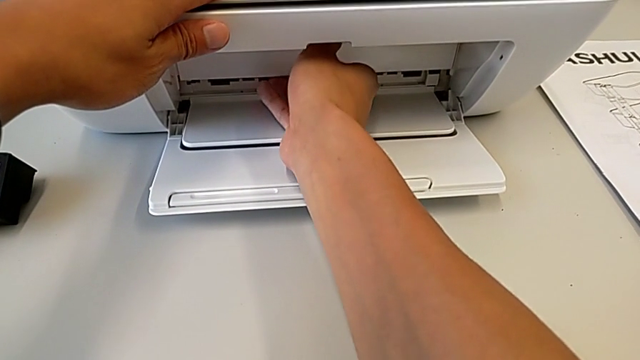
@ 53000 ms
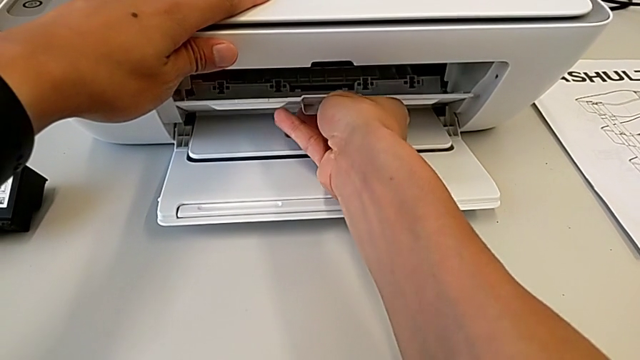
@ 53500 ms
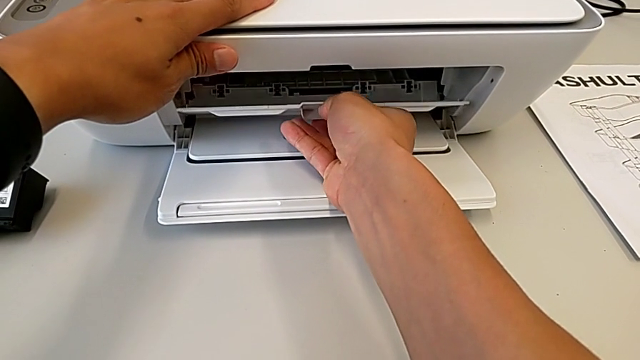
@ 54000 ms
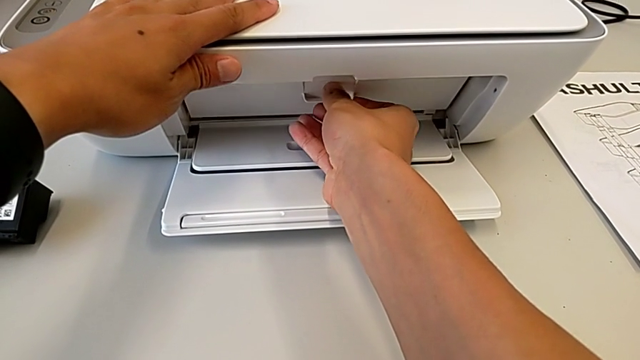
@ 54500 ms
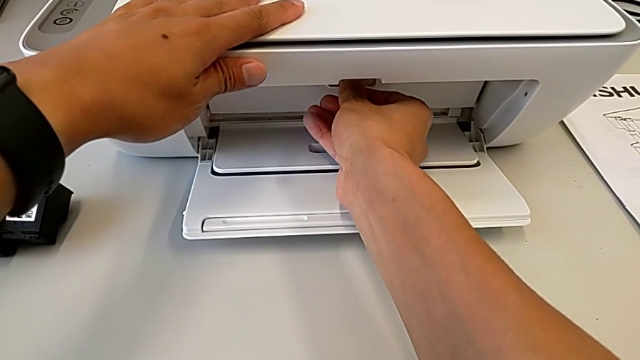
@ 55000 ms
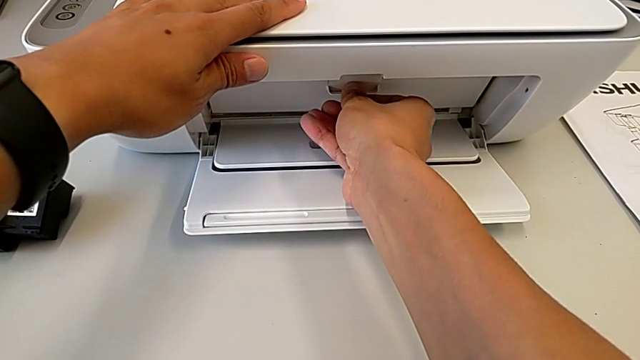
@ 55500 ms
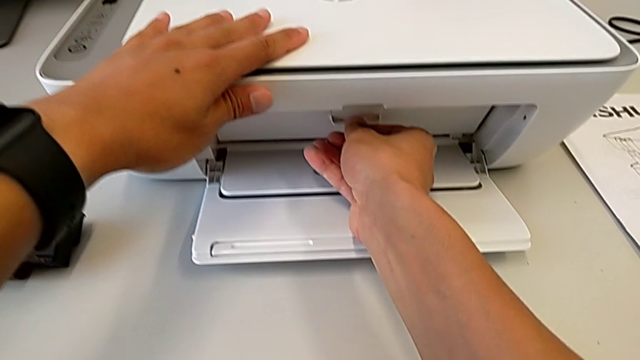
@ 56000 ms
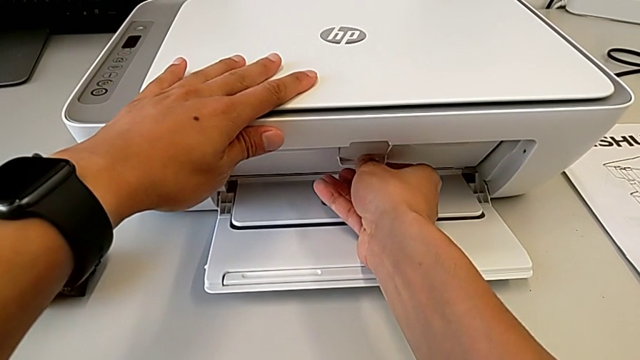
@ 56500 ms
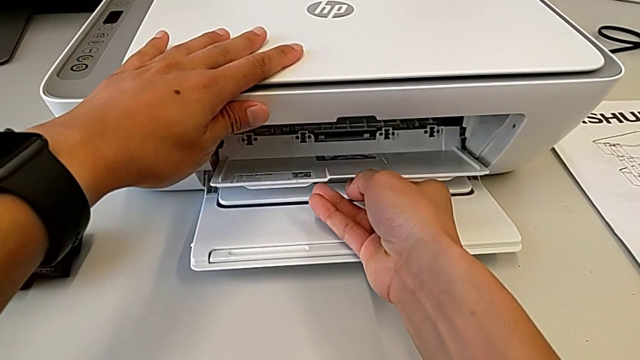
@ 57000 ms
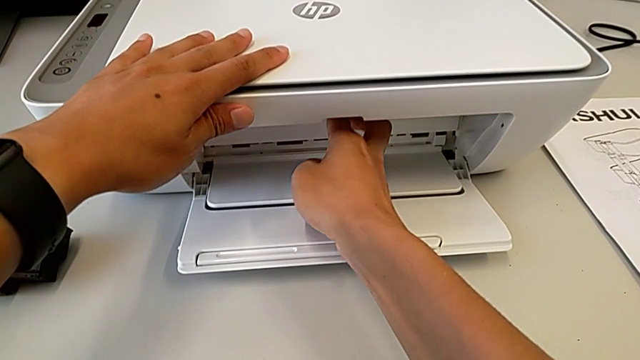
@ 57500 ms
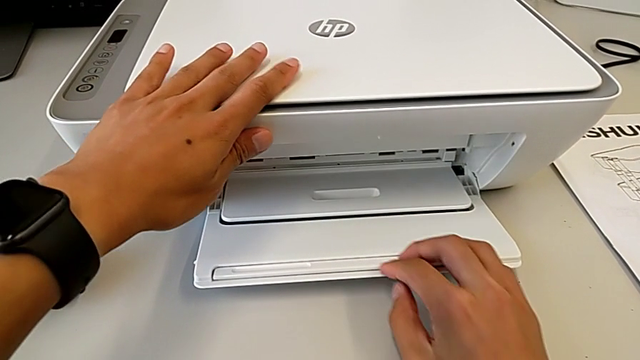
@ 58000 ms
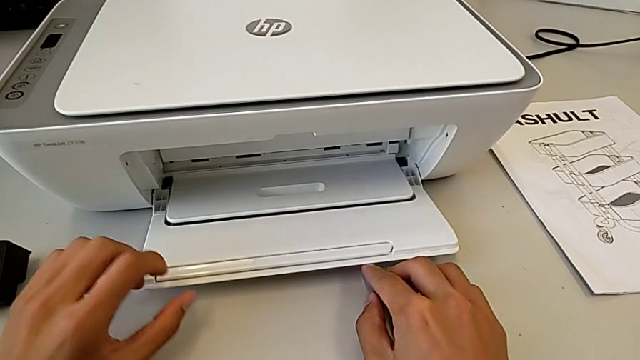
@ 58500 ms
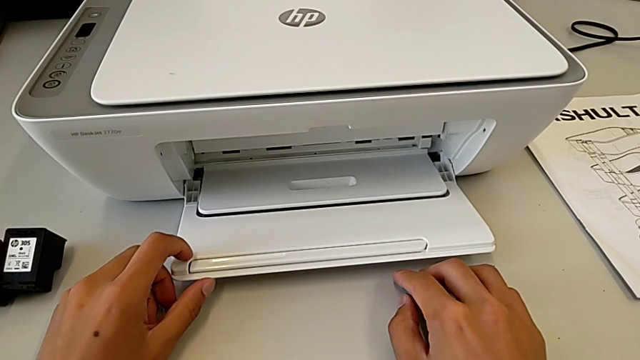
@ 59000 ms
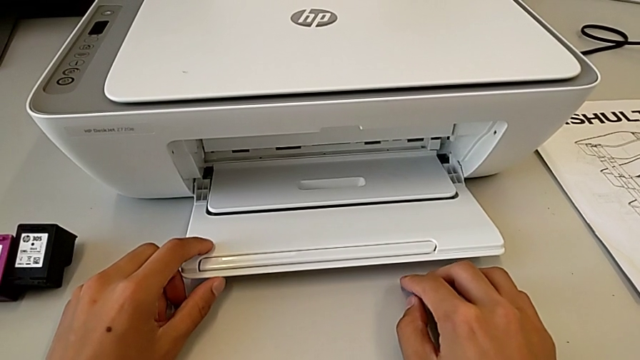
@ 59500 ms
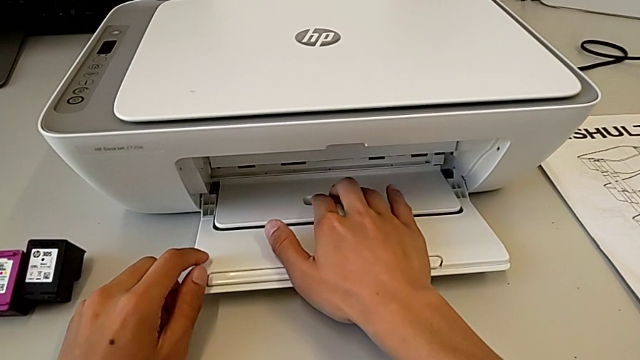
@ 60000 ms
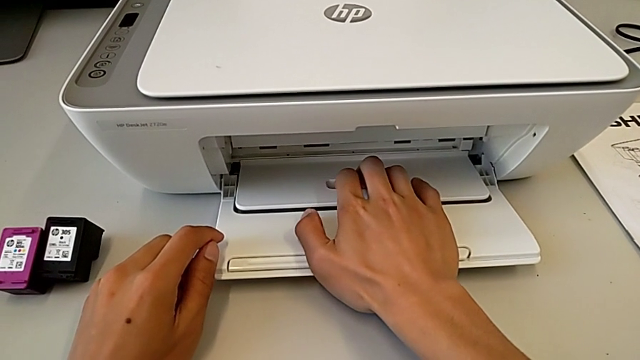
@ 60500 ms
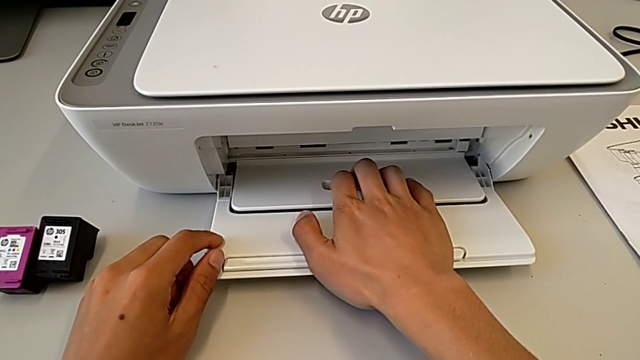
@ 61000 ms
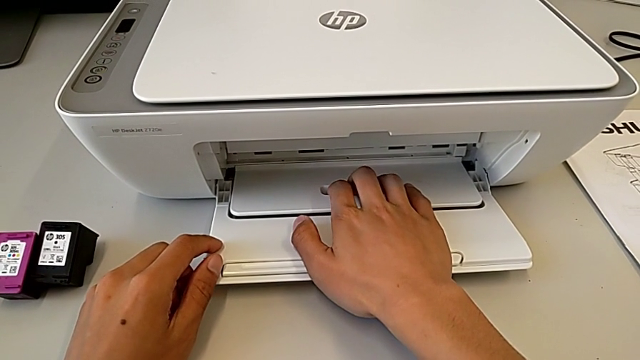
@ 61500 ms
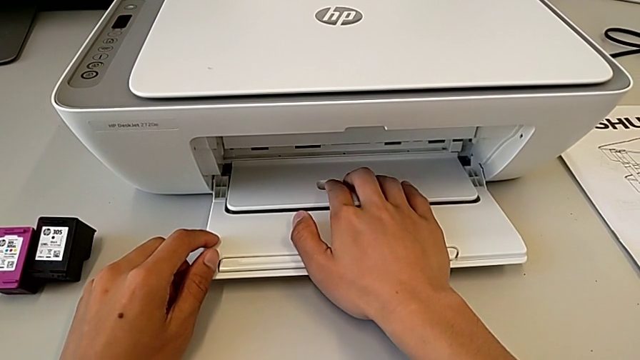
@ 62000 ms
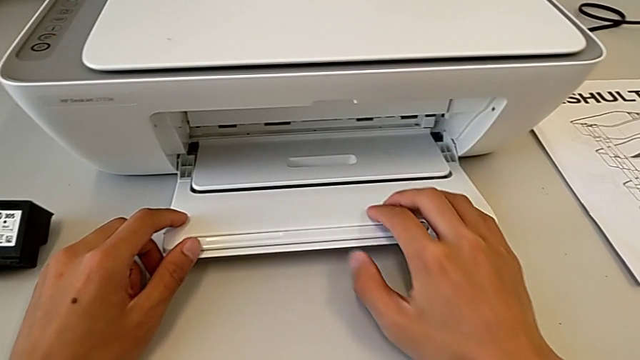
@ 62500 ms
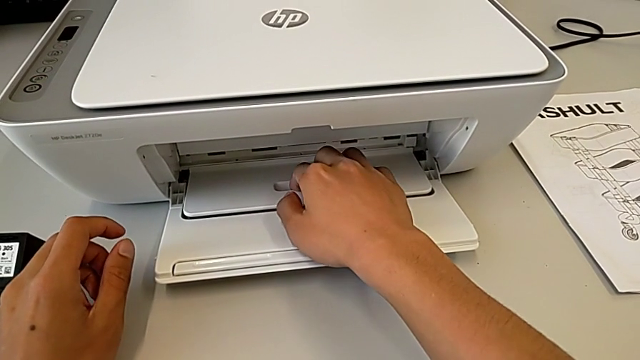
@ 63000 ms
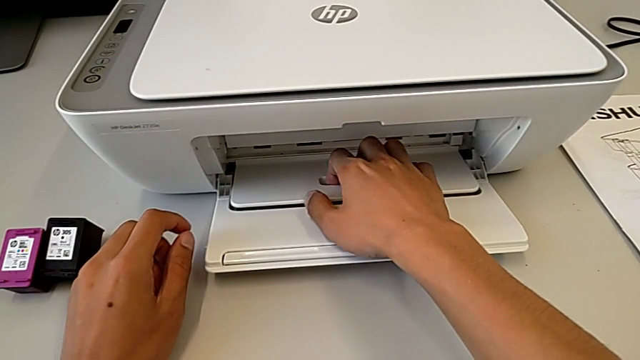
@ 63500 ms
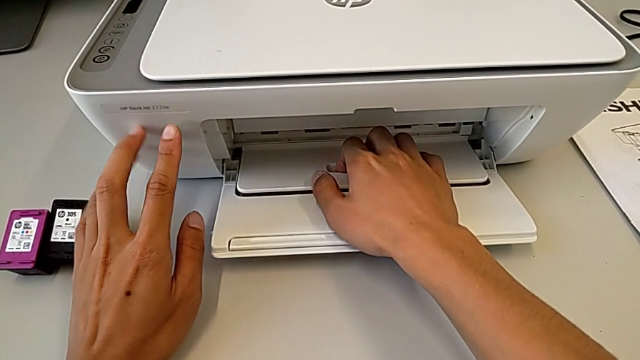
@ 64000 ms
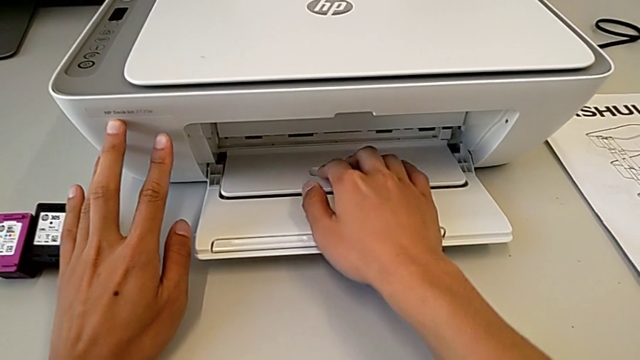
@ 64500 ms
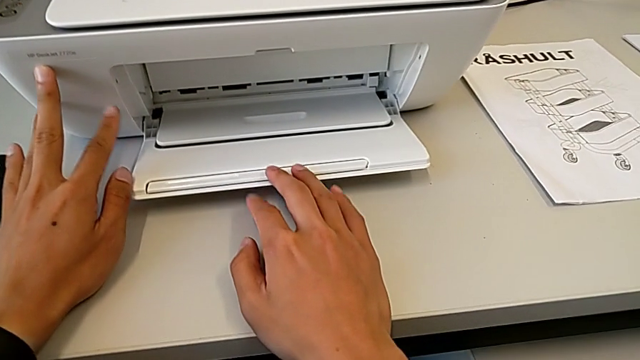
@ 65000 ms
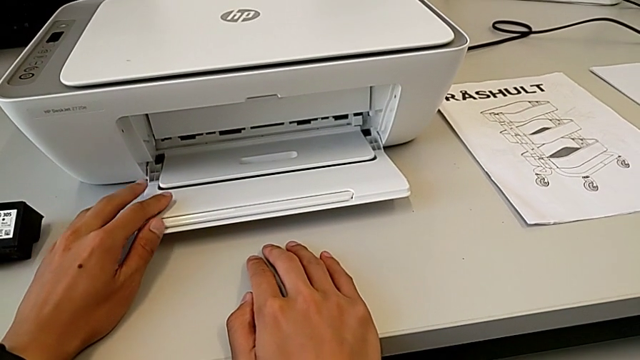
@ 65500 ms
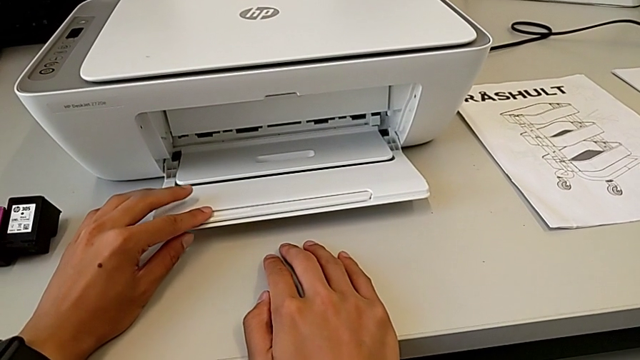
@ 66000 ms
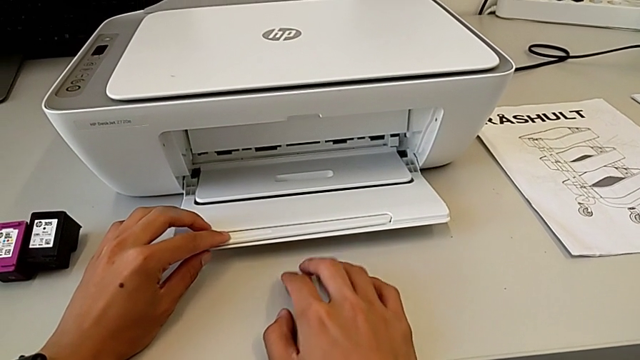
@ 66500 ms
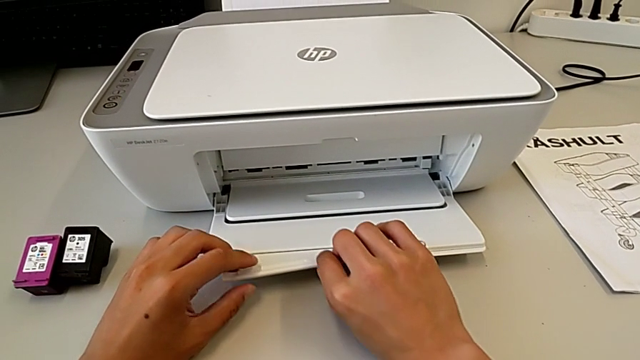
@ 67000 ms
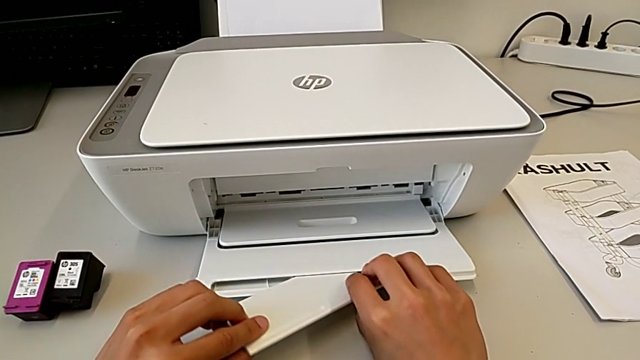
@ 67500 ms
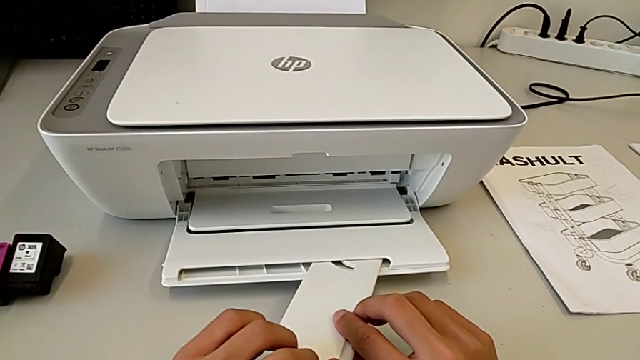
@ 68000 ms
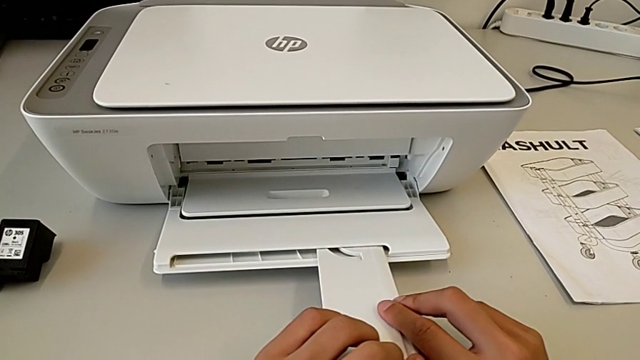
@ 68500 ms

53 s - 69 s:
The camera wearer is pulling out the tray. They wrongly pull the paper tray, opening the wrong paper tray, close it, wrongly inspect it and begin to pull the extending paper tray.

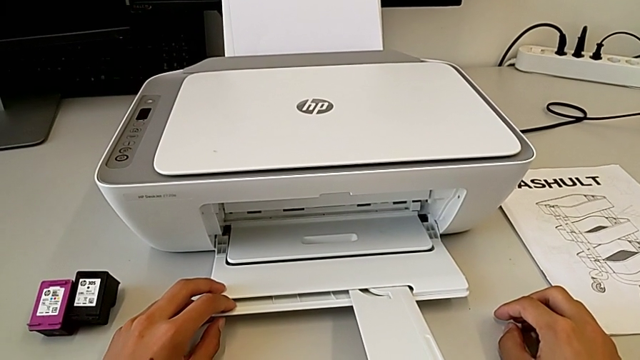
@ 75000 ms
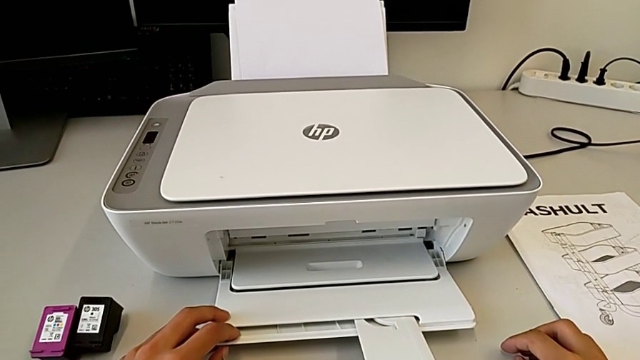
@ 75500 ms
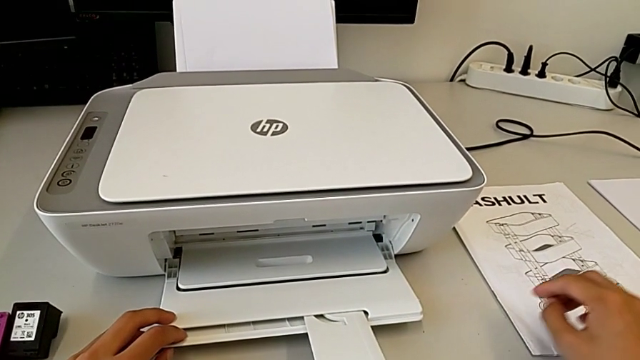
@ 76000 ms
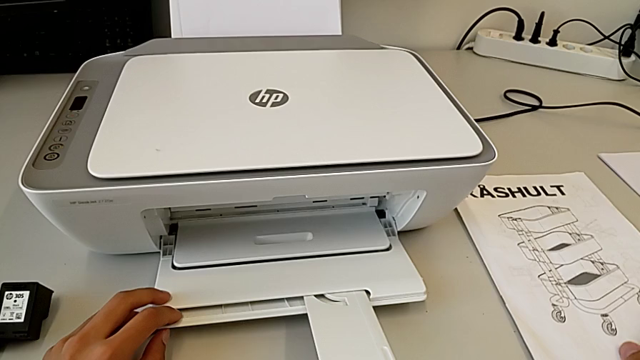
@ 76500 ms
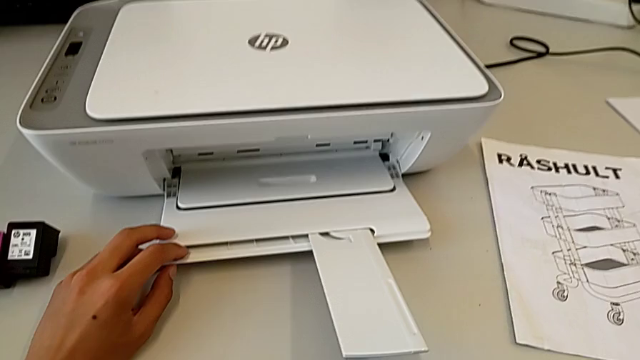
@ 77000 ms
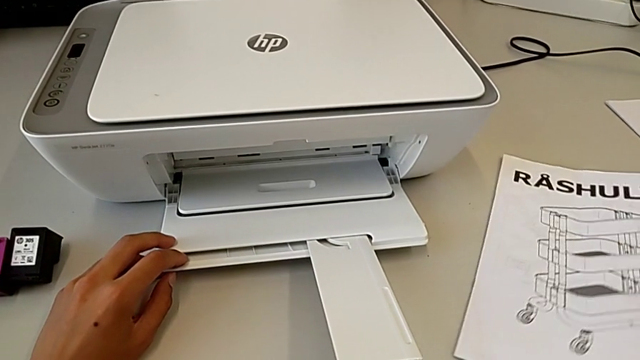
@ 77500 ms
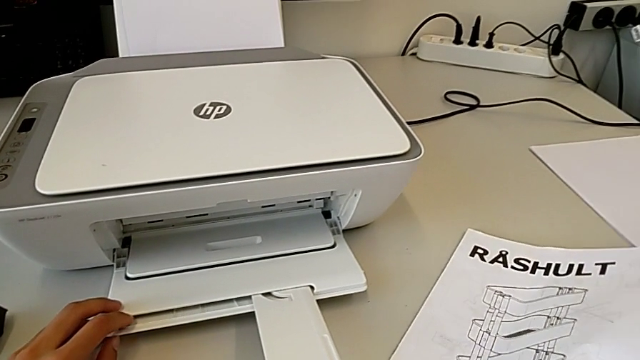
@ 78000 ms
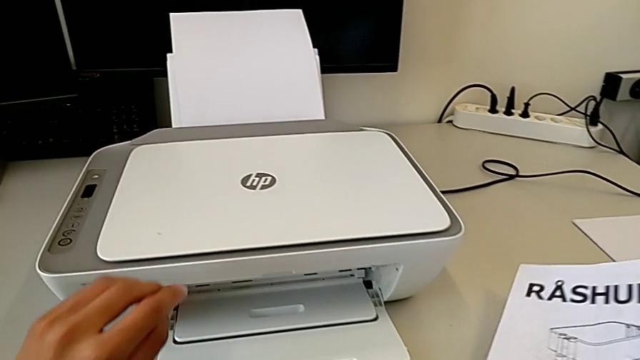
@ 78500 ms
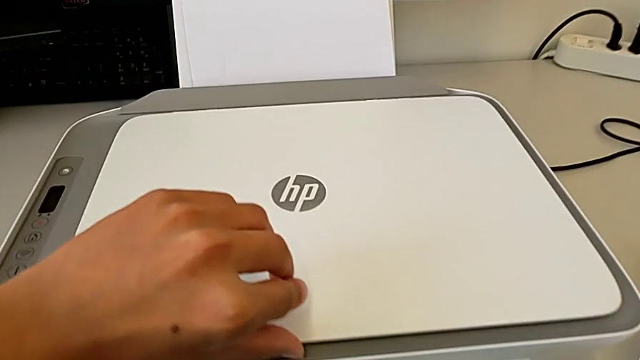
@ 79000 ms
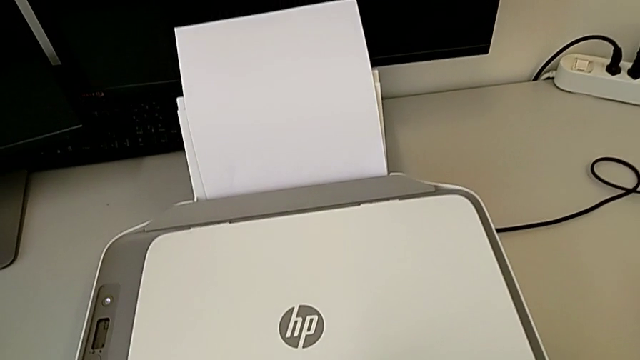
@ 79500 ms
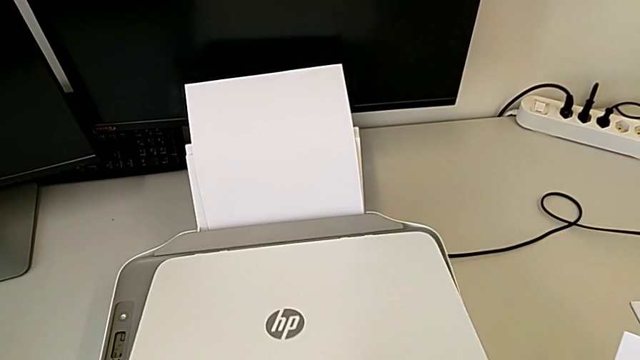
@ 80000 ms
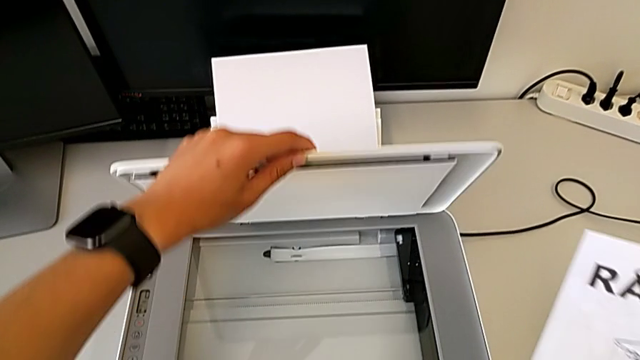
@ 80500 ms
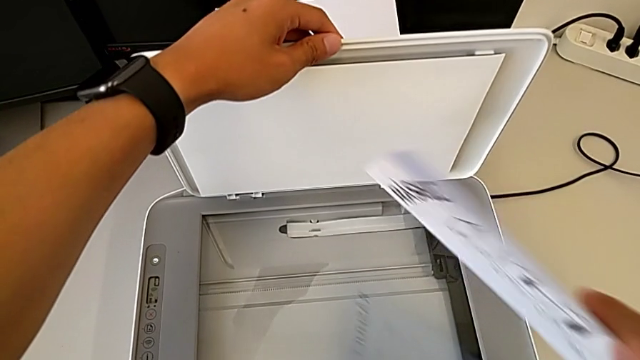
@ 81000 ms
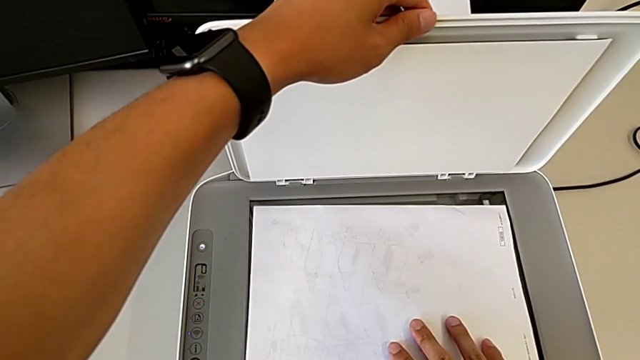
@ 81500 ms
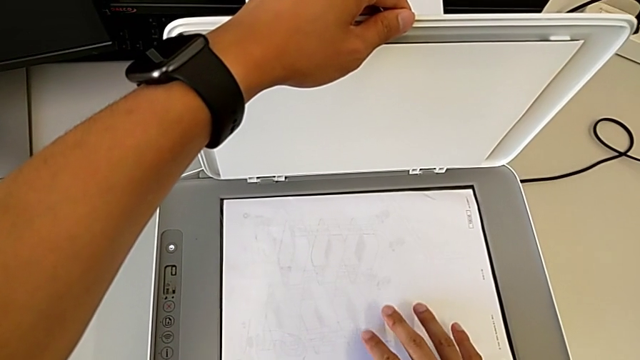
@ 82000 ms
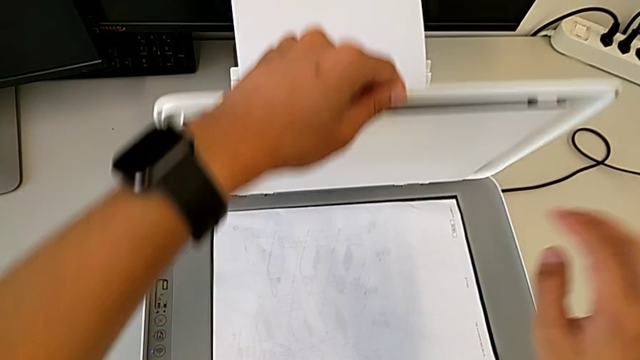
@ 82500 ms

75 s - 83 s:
The camera wearer is making a copy of the black and white paper. They grab the copy, open the printer and place the copy.
